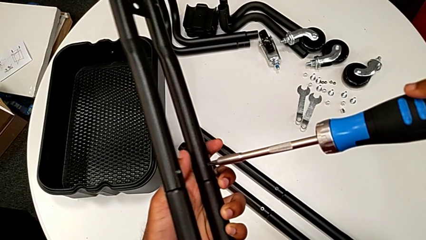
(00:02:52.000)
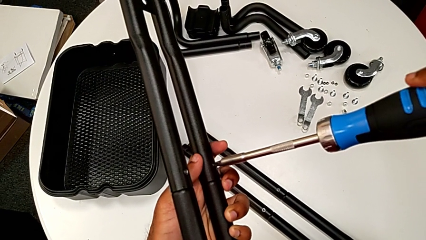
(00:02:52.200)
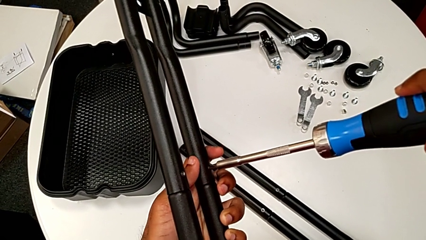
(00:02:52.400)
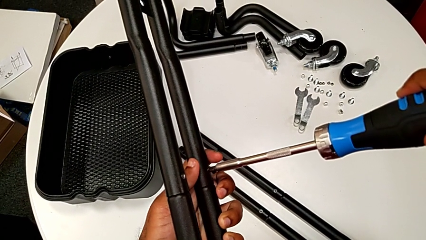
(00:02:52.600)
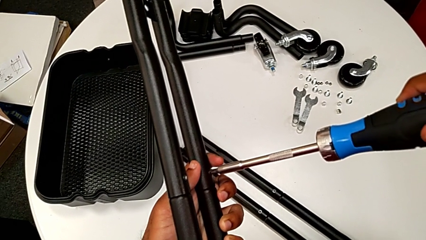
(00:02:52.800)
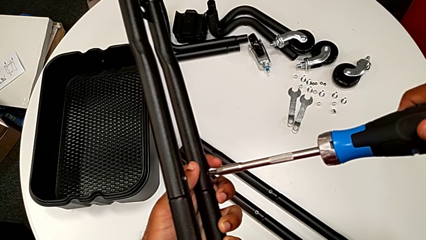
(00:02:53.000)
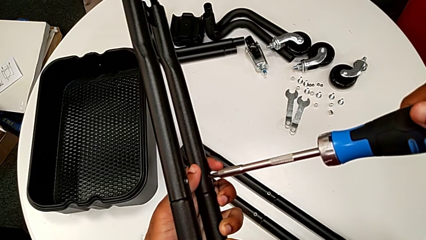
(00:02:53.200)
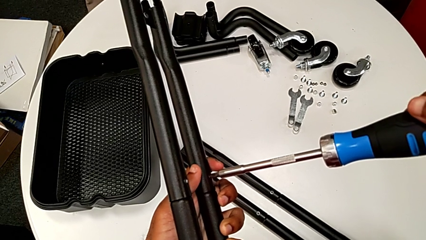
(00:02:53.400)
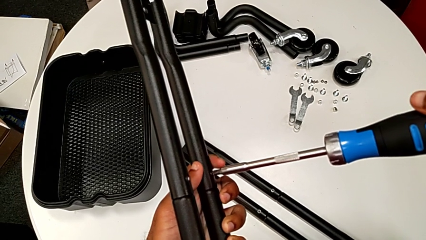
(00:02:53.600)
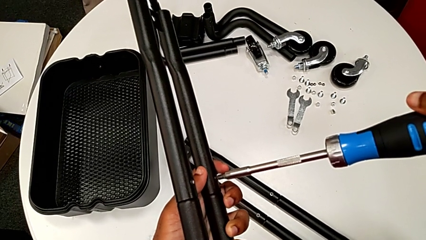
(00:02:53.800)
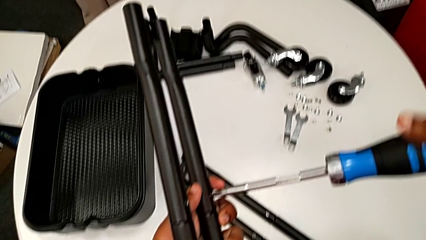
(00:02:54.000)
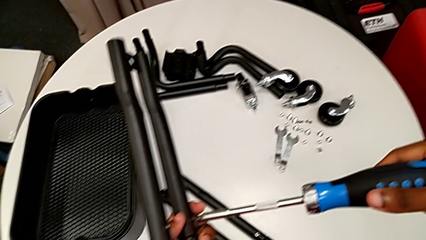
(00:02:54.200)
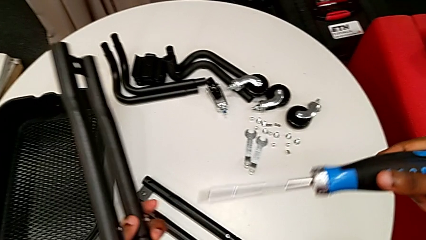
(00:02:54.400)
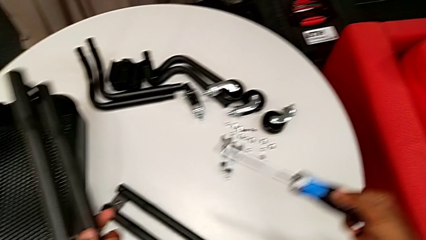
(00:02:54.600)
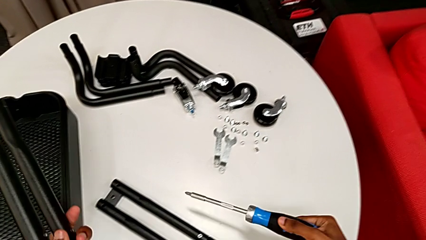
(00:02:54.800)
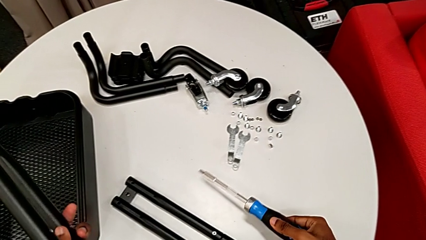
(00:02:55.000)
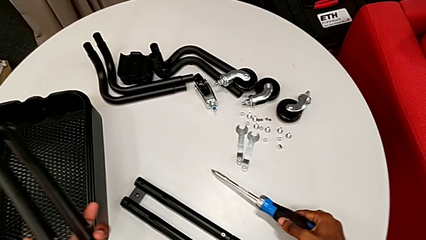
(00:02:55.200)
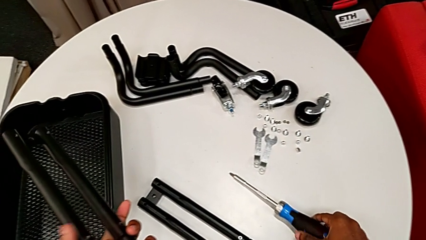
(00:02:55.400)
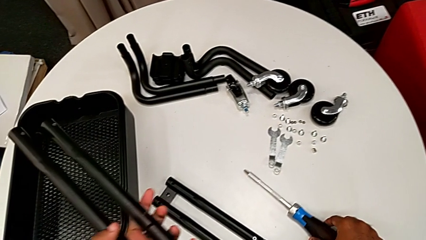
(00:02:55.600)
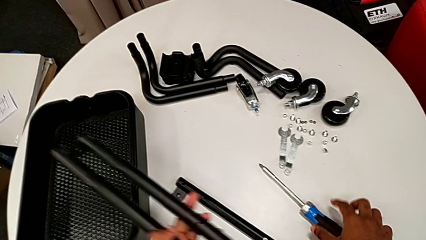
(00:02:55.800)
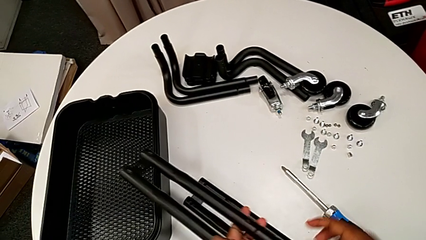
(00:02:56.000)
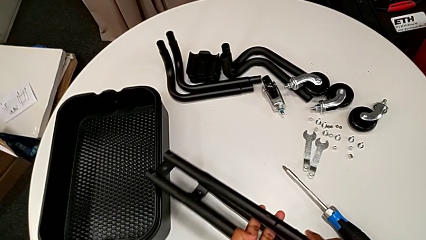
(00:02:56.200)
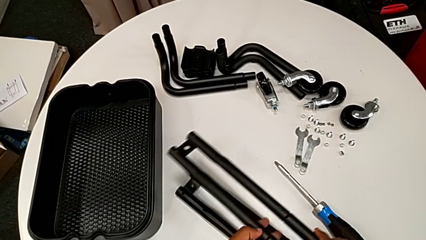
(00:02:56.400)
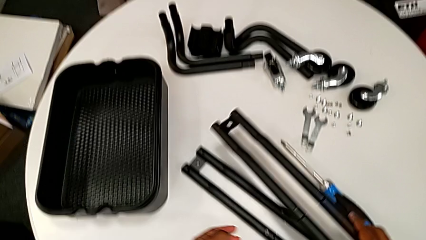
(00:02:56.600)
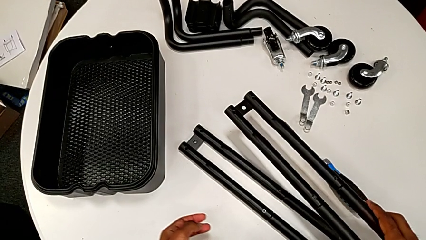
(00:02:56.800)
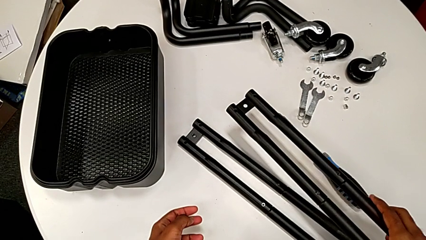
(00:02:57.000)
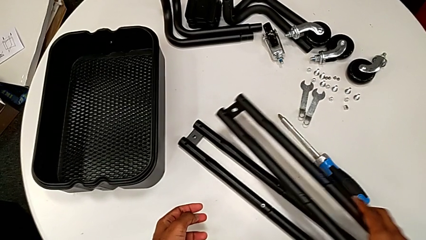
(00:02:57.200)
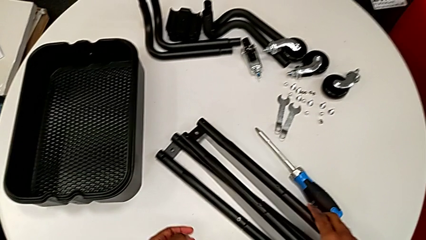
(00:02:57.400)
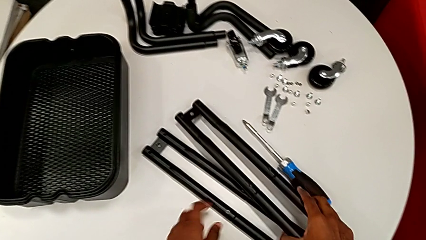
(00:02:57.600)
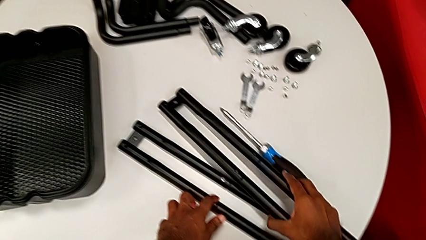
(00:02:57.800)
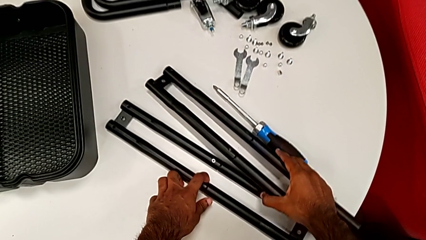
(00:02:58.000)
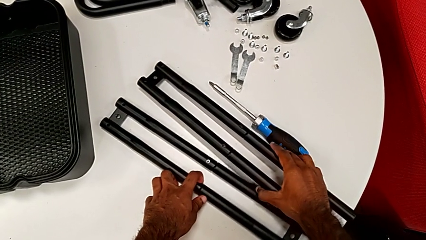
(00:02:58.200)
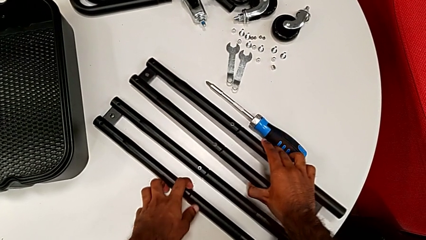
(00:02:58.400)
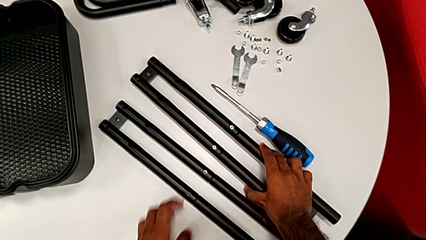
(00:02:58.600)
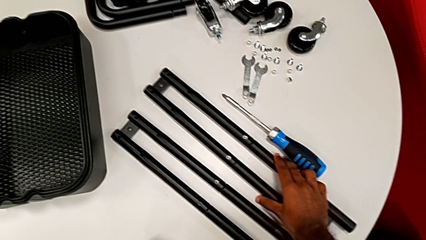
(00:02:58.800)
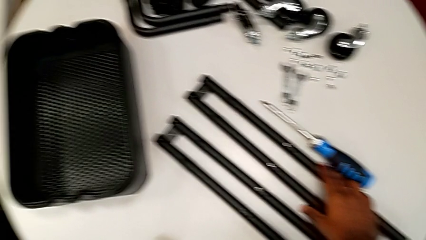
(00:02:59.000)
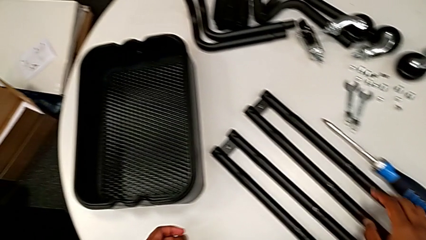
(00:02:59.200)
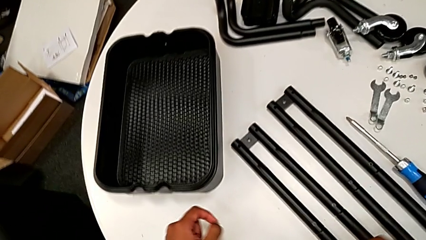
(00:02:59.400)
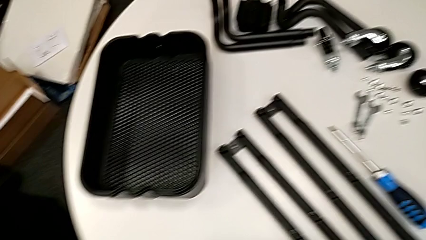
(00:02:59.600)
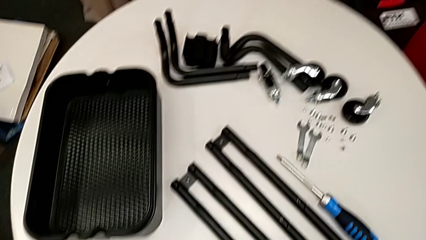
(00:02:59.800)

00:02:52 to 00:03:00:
The camera wearer is assembling the last two side bars. They screw the second screw, drop the screwdriver and drop the leg.

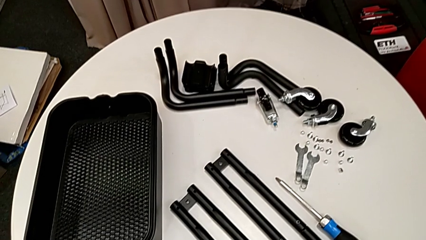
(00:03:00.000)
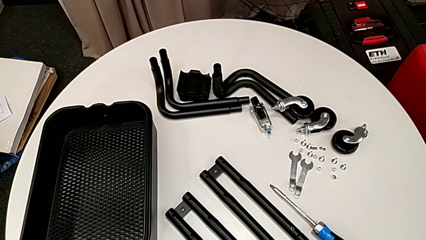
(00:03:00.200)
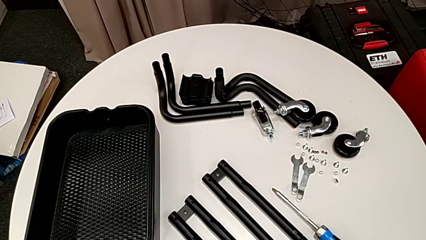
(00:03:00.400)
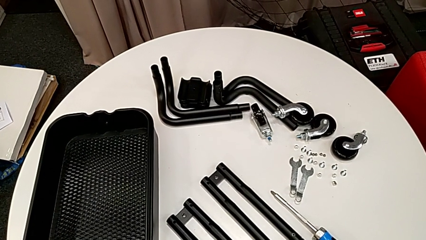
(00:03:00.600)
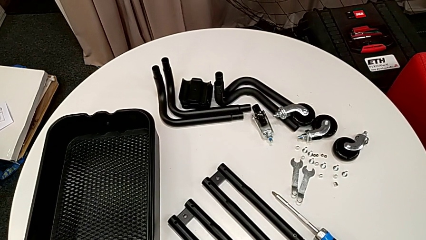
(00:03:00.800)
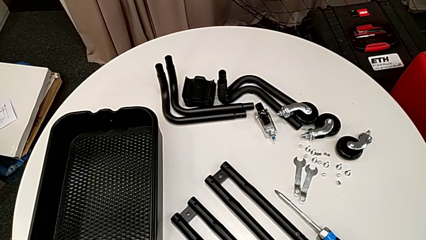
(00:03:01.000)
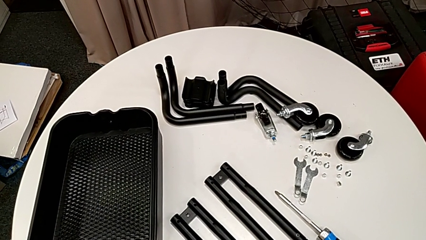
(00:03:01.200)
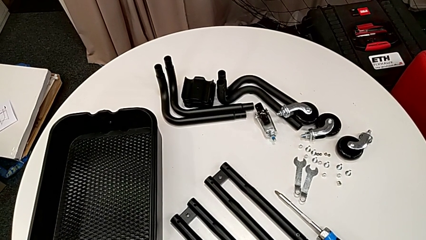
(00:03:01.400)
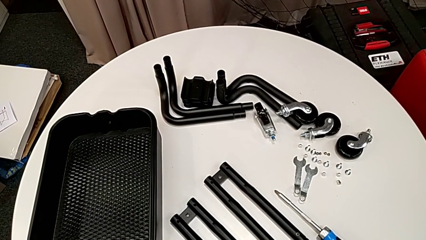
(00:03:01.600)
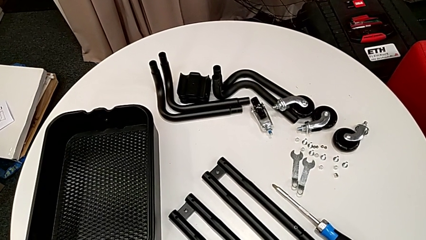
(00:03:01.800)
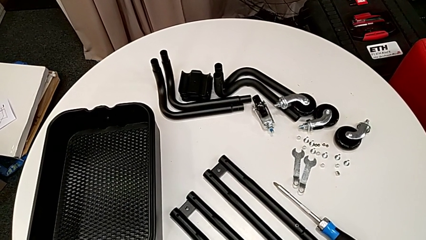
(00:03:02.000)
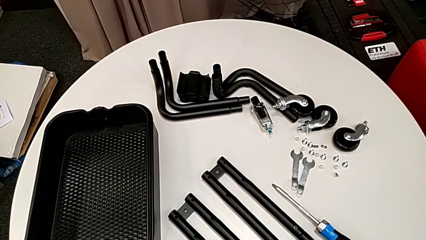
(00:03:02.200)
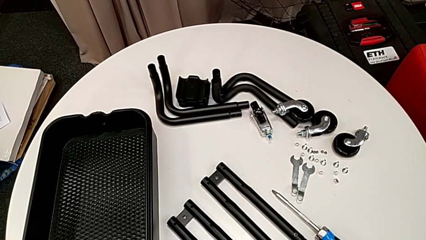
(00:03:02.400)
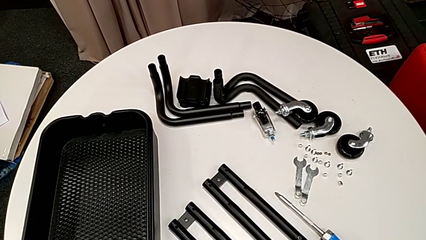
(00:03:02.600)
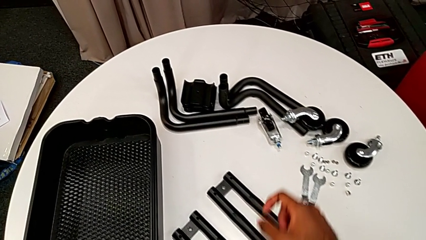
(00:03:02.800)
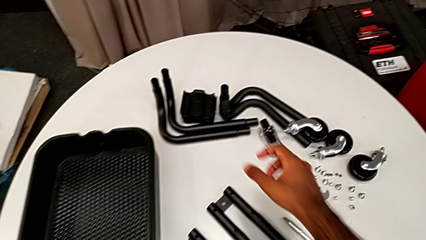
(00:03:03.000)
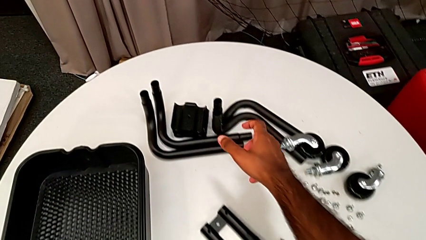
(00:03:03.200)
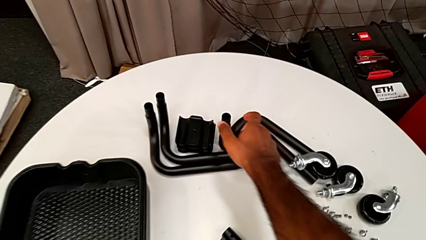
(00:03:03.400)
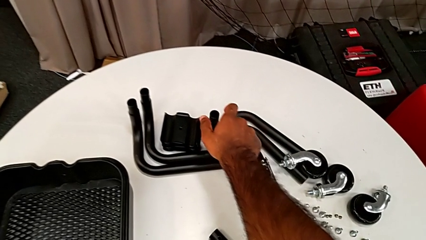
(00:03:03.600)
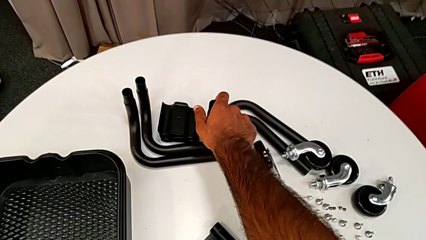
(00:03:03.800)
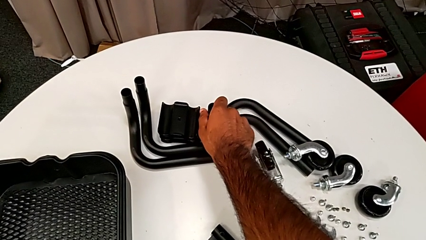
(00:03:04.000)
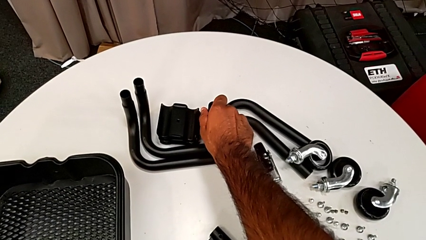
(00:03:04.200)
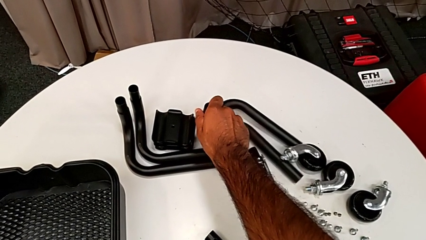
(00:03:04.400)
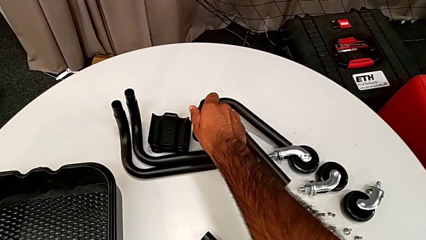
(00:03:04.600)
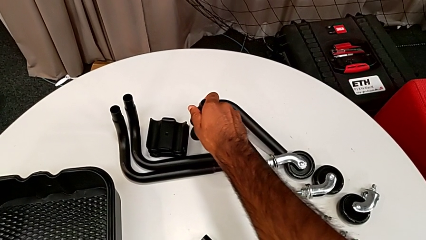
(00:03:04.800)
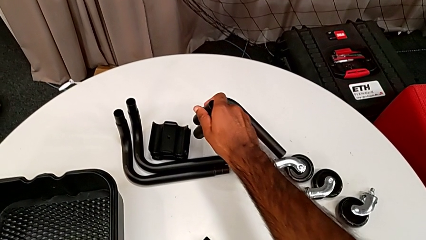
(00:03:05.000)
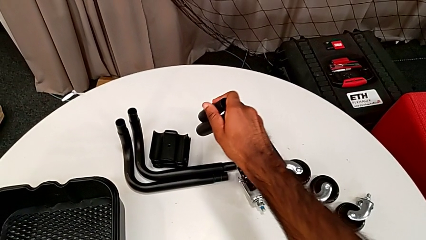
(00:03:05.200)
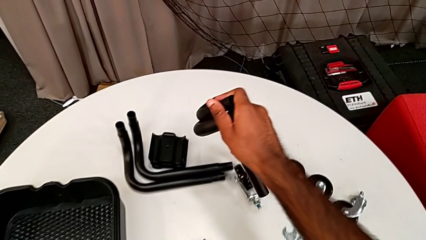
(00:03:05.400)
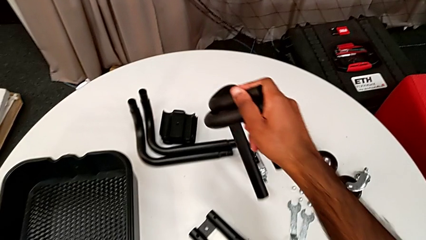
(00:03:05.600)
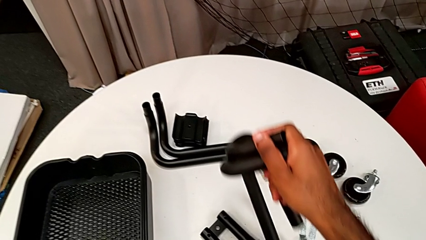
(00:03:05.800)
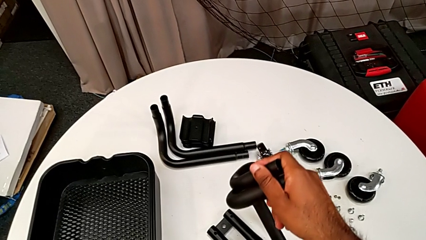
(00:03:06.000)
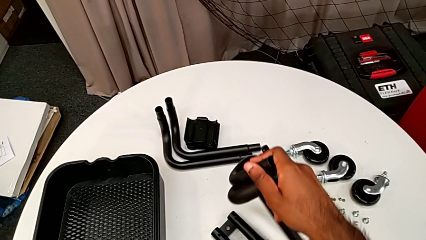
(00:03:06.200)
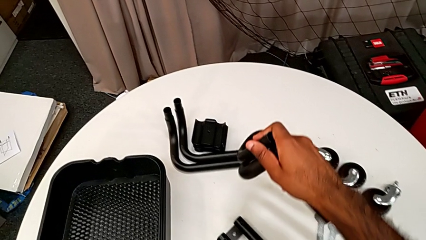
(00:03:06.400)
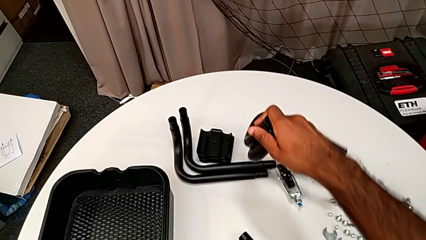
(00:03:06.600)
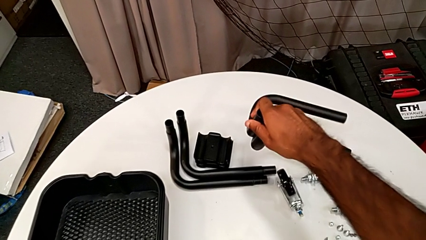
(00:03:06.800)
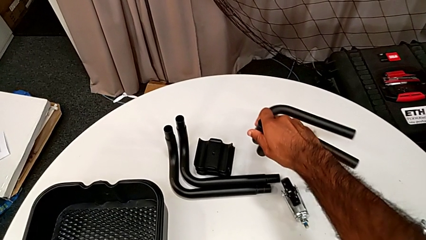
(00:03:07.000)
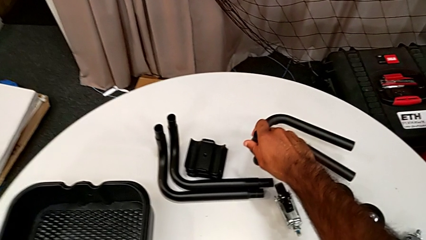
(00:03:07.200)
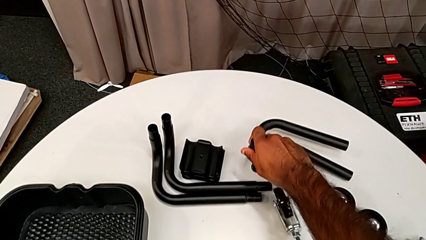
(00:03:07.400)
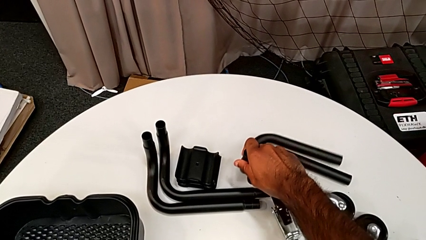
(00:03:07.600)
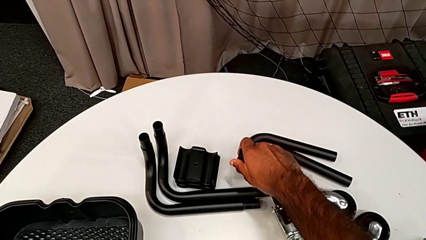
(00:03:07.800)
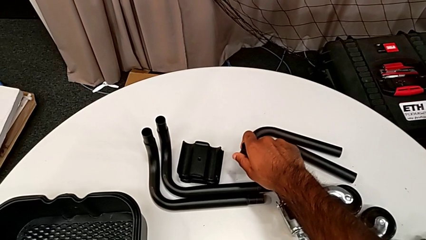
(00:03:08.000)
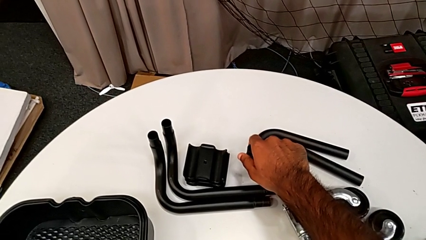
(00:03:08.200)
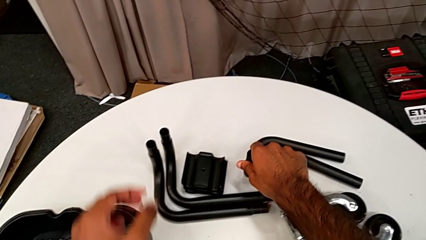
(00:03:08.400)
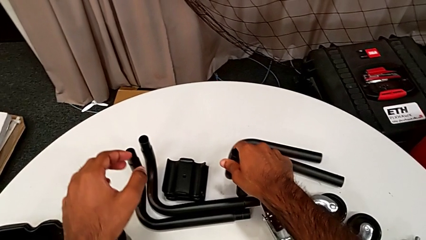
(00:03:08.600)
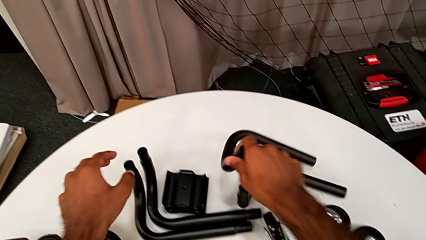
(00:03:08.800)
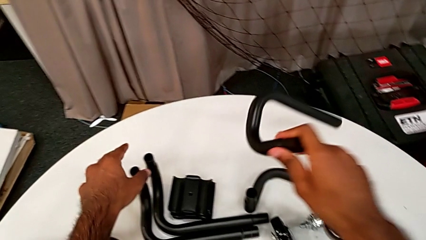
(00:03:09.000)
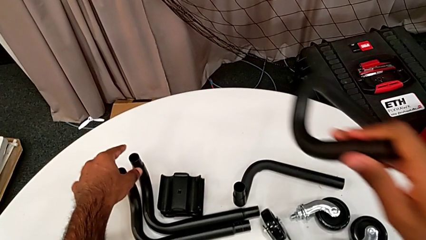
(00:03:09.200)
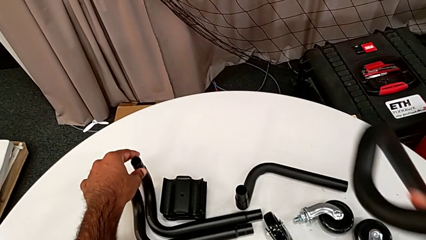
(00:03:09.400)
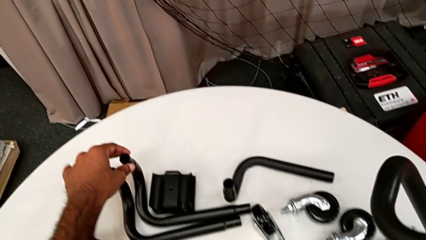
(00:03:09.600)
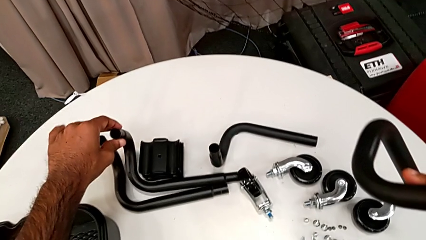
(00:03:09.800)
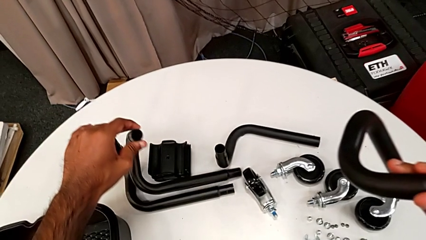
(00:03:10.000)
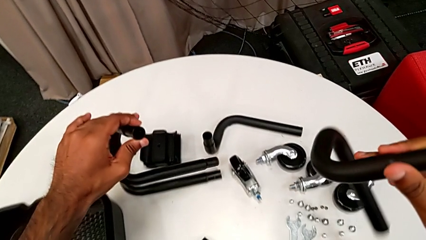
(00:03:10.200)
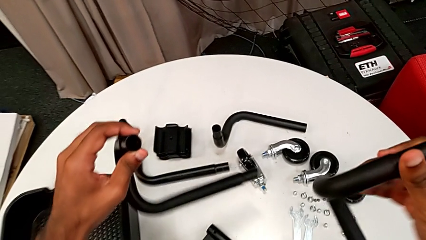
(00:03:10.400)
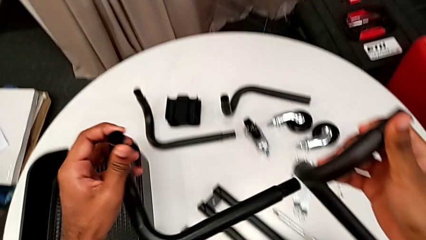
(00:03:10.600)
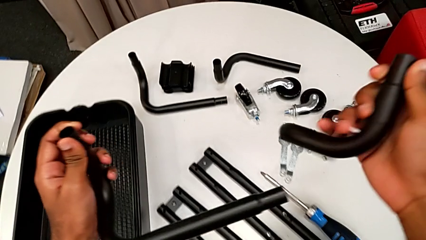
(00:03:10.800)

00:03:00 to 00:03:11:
The camera wearer is assembling the base frame. They wrongly grab the leg, grabbing two tubes with the same form, drop it and grab it.
